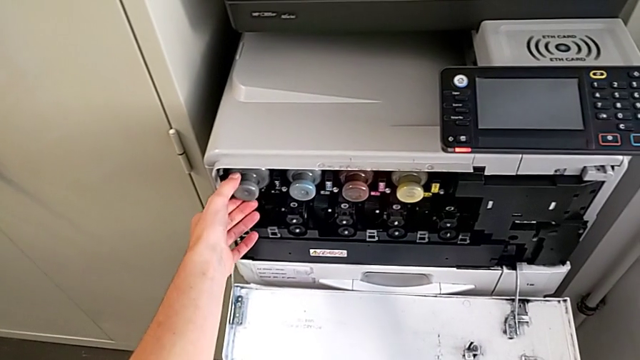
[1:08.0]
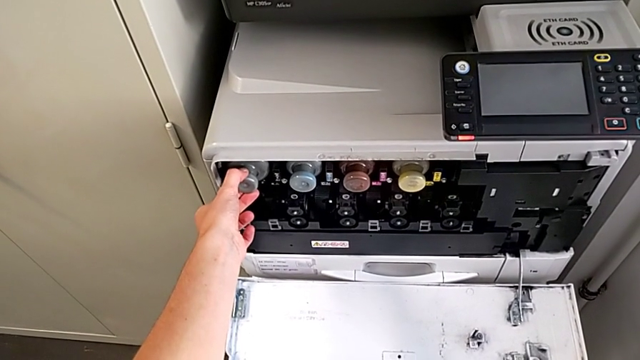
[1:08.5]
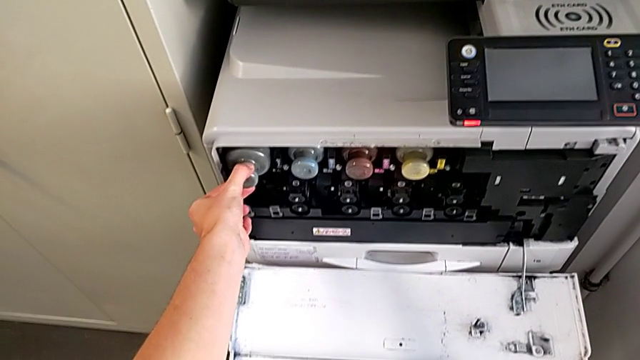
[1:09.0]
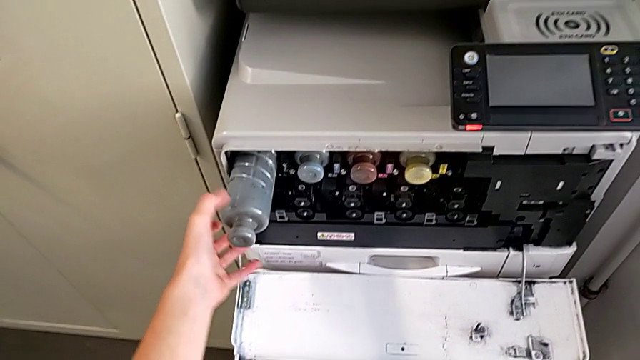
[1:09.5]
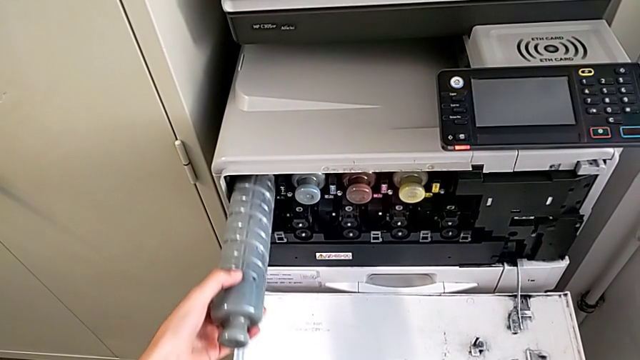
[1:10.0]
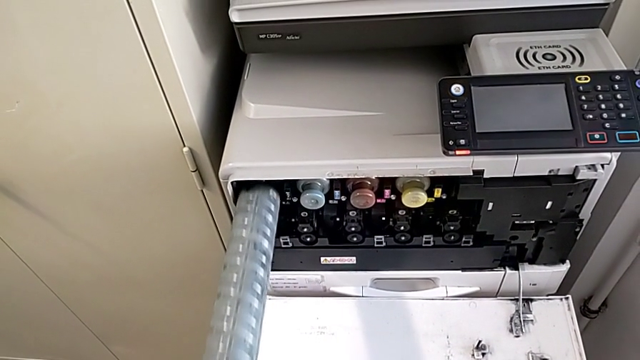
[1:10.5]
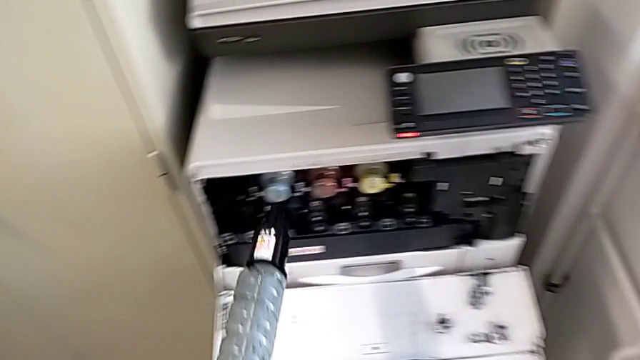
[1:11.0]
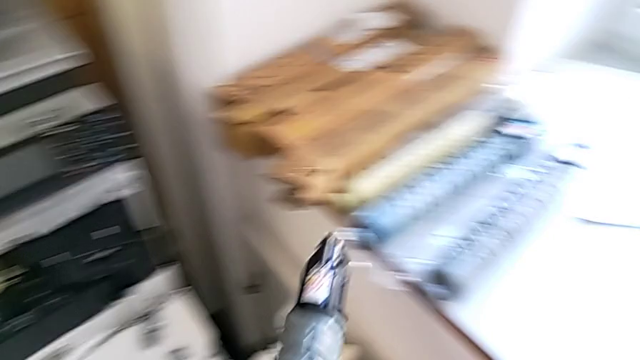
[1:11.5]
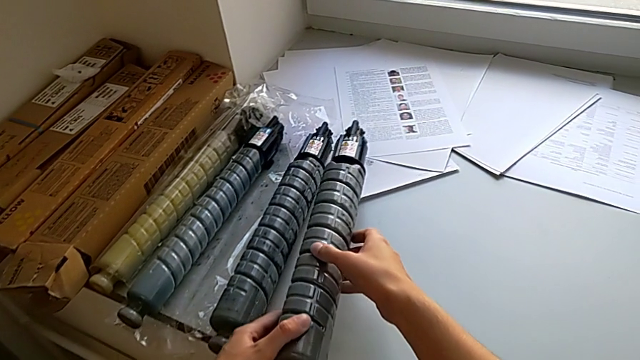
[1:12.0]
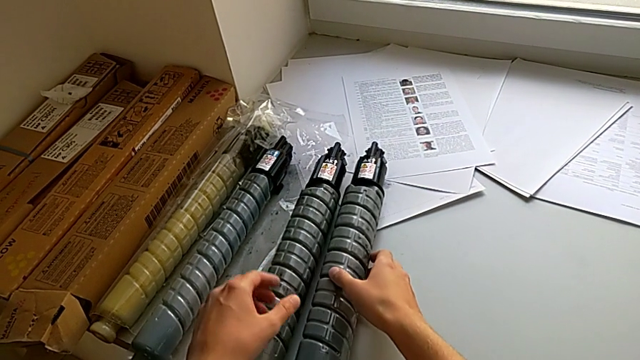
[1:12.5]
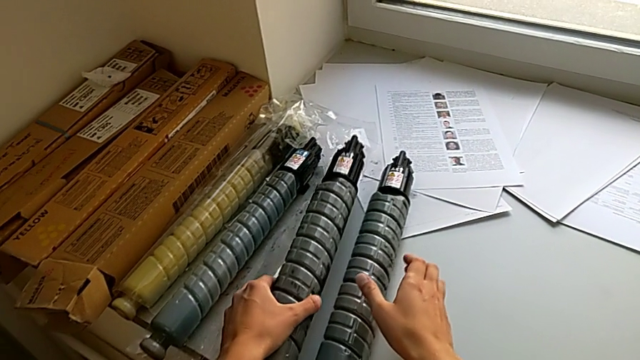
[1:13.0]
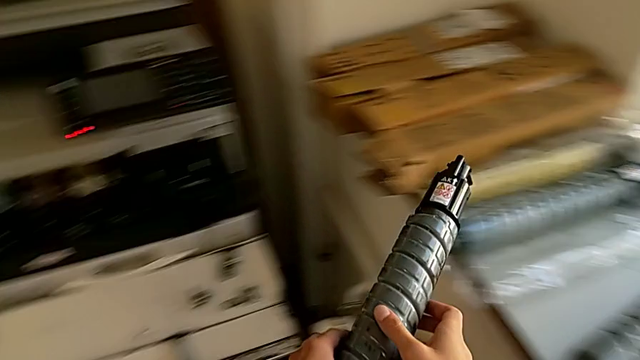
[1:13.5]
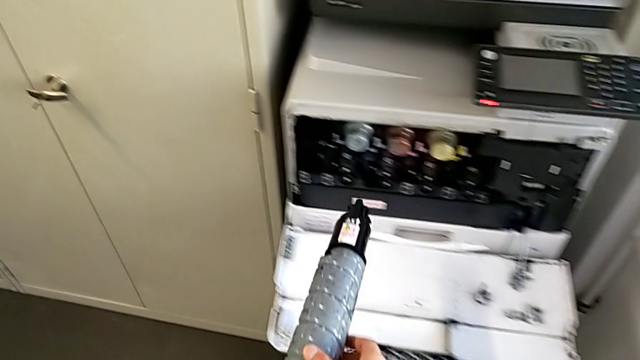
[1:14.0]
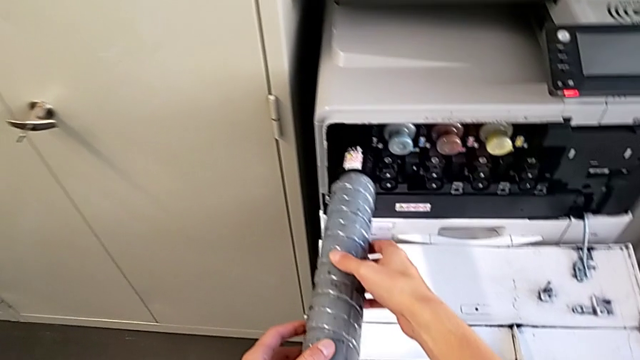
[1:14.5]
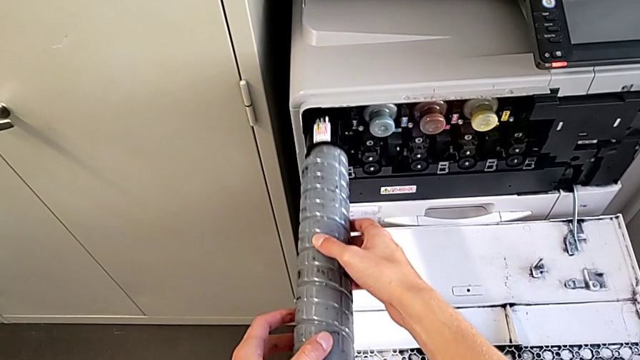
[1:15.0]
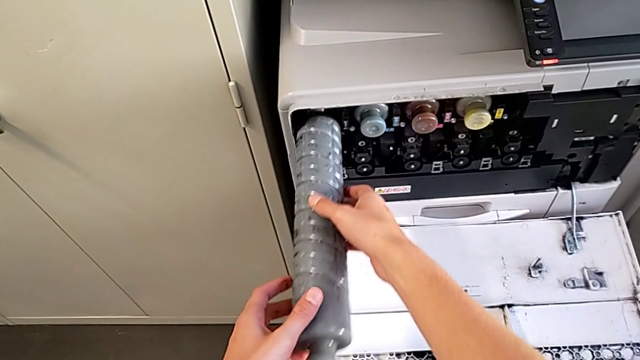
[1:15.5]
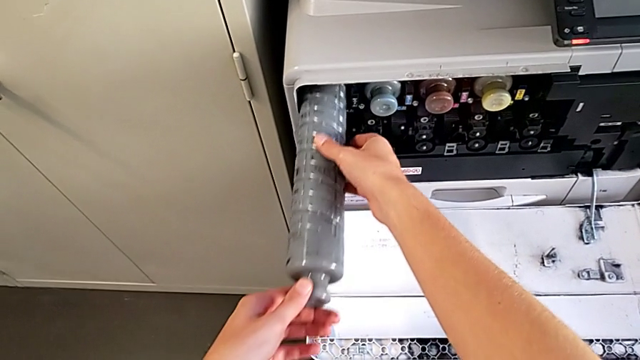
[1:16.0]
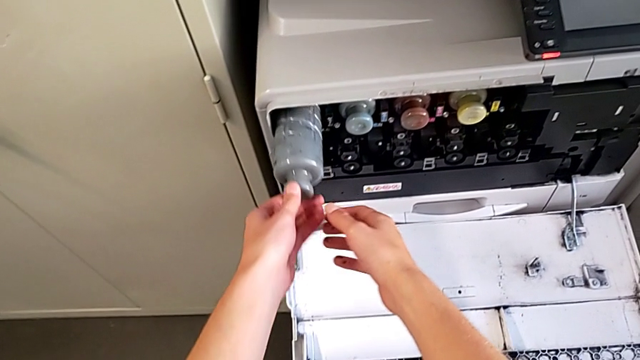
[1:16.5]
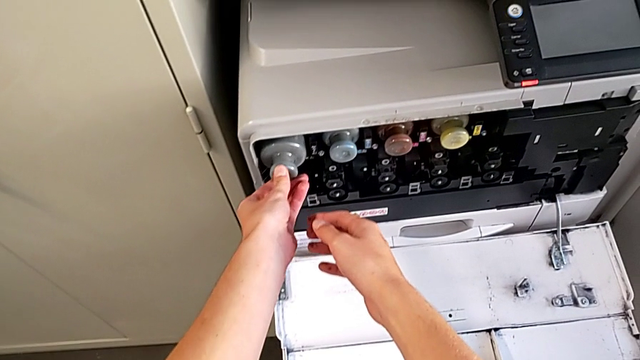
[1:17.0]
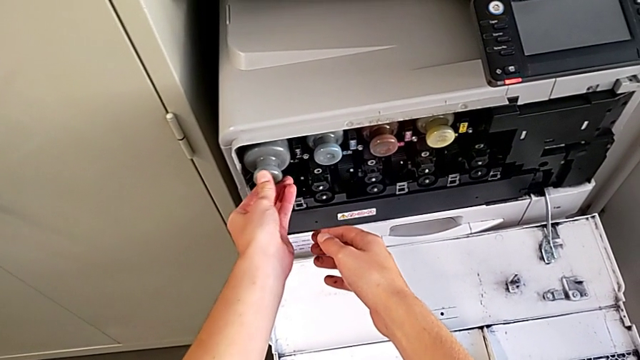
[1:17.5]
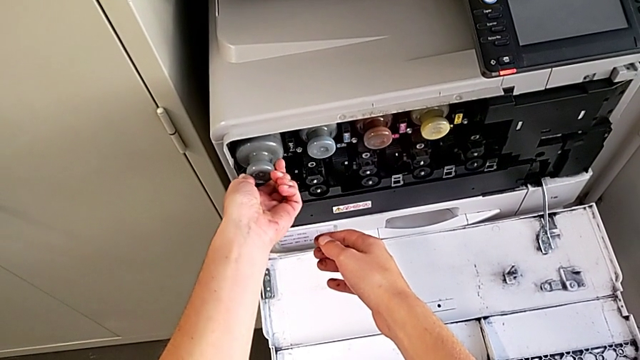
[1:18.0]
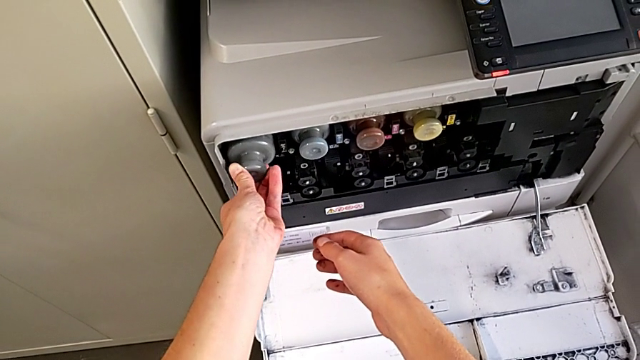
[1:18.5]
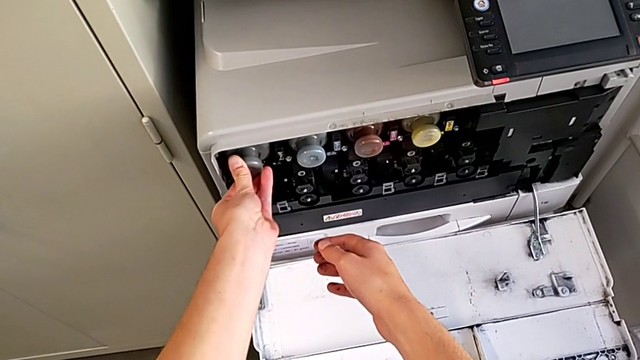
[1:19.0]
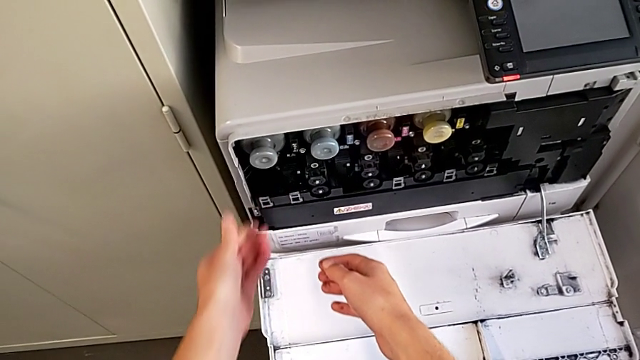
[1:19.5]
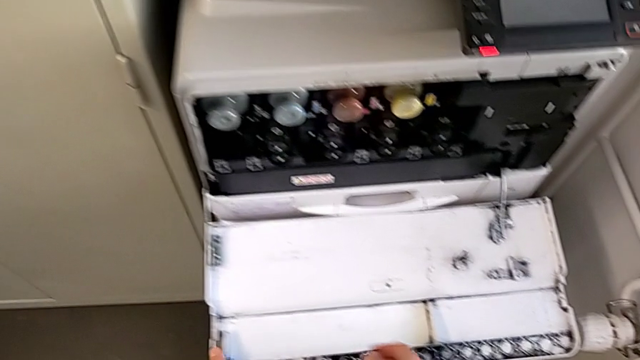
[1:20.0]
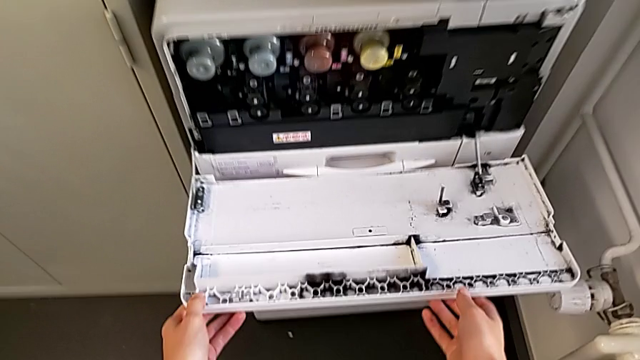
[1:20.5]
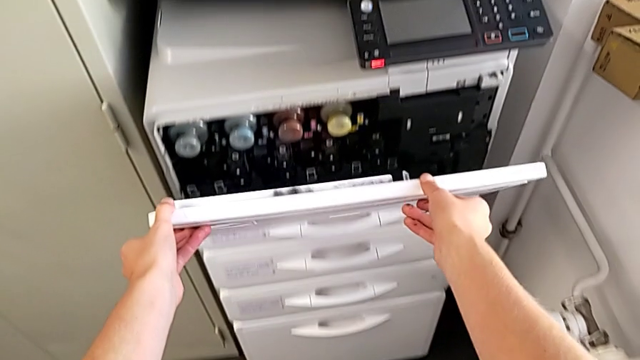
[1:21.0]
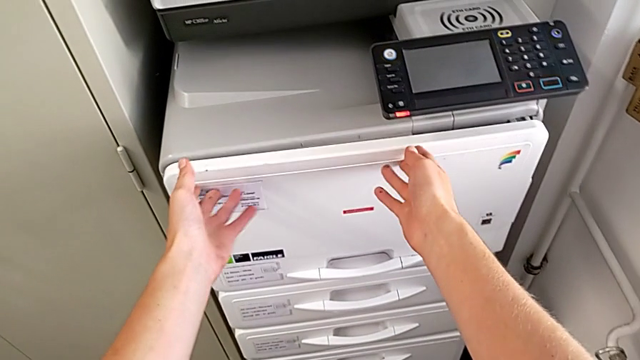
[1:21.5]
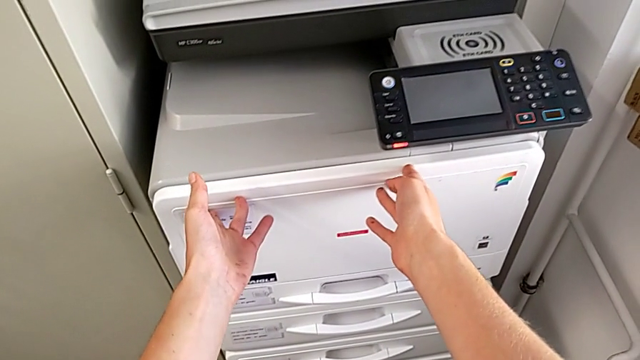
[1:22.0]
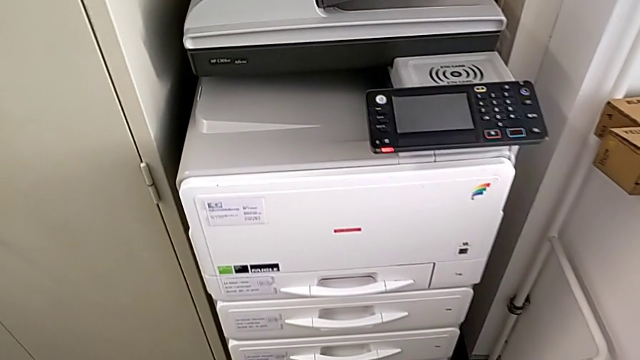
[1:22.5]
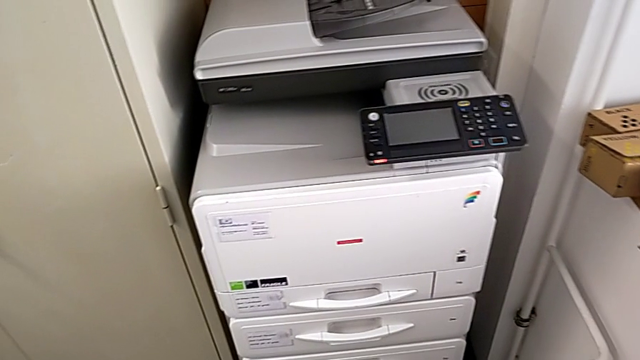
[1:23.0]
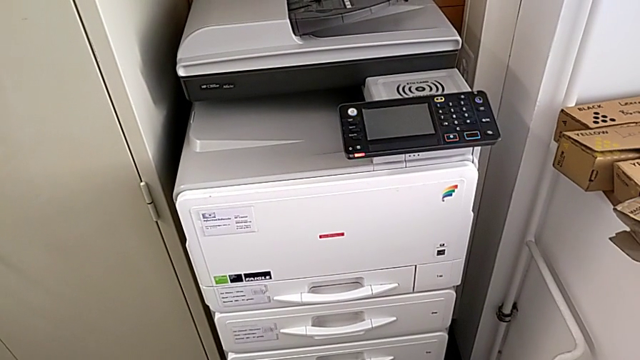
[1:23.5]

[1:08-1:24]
The camera wearer is changing the gate of the black printer cartridge. They pull the ink cartridge, place the old ink cartridge, lift the new ink cartridge, insert it and close the cartridge gate.
